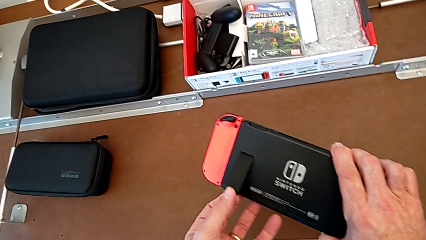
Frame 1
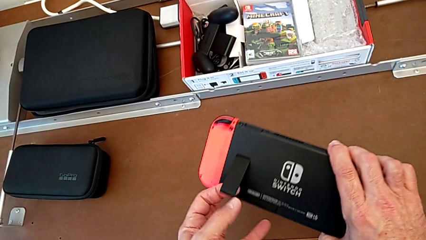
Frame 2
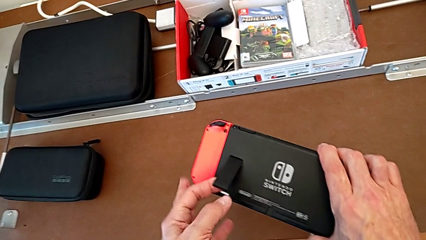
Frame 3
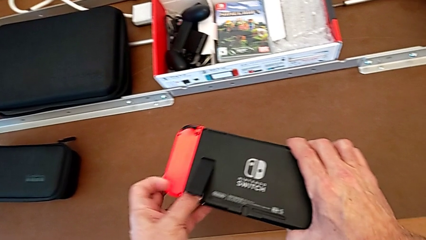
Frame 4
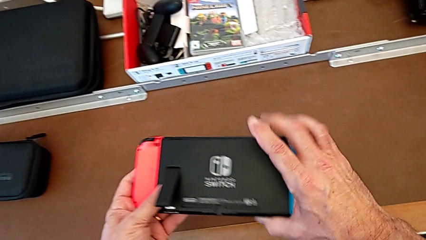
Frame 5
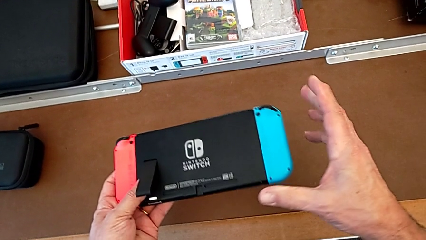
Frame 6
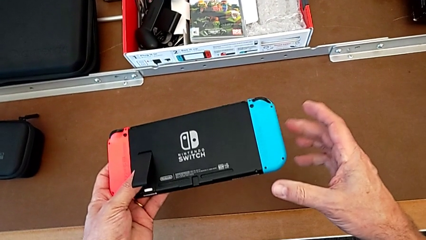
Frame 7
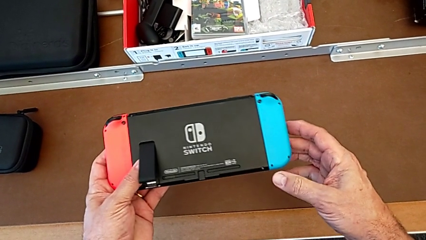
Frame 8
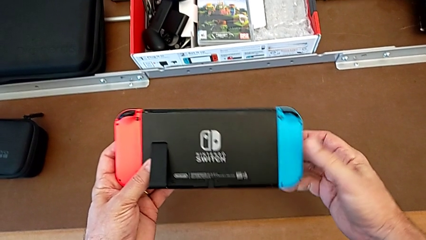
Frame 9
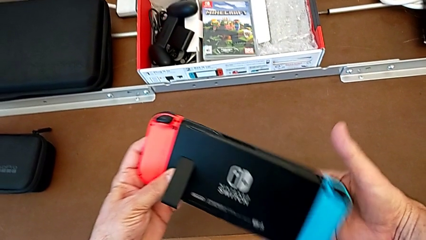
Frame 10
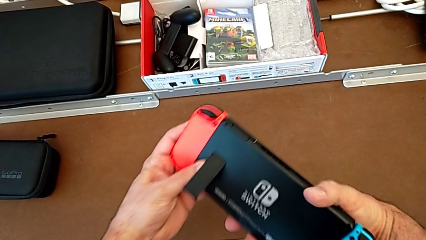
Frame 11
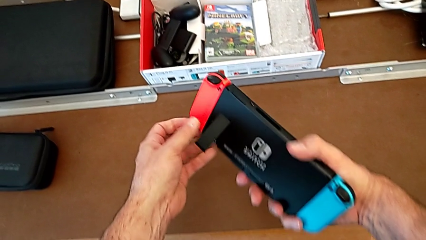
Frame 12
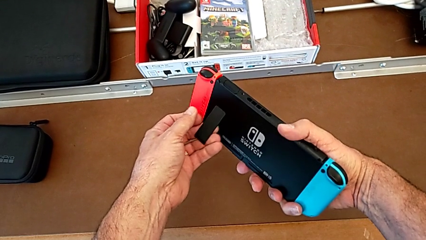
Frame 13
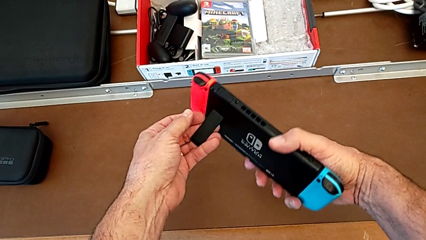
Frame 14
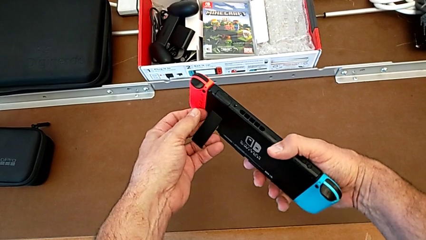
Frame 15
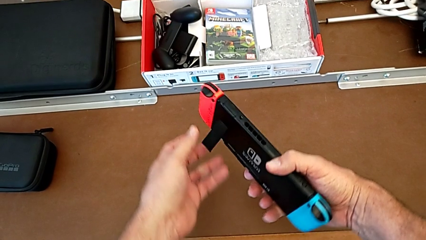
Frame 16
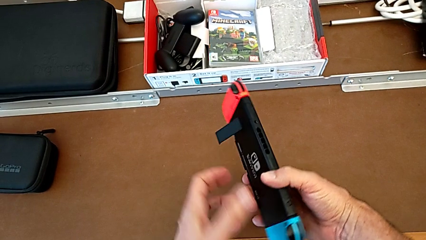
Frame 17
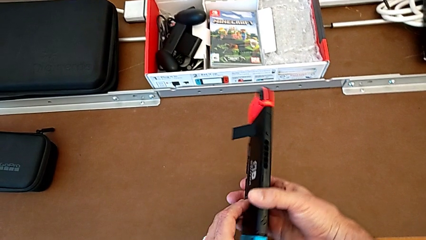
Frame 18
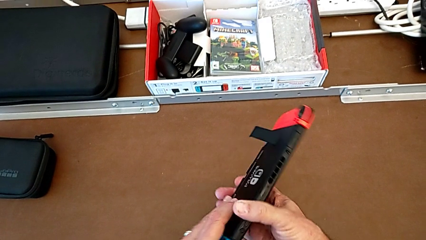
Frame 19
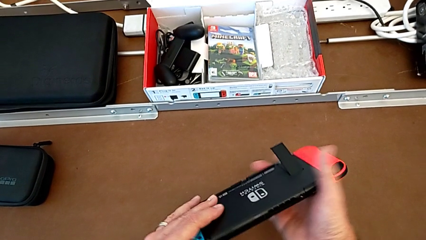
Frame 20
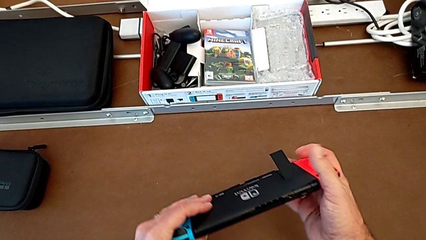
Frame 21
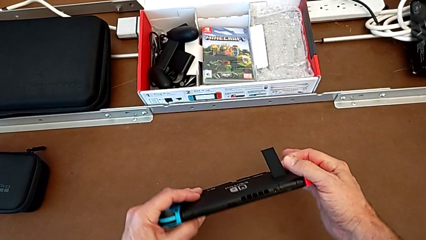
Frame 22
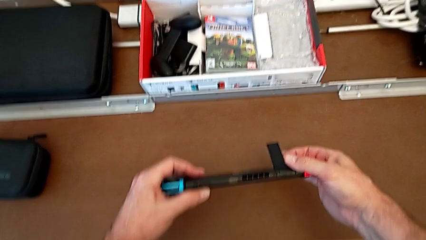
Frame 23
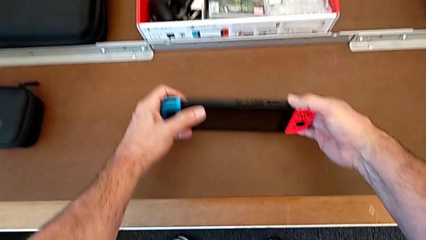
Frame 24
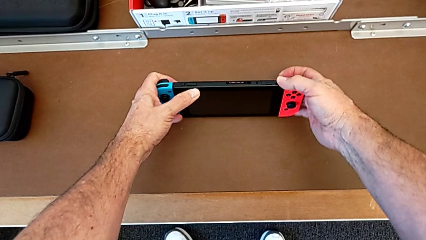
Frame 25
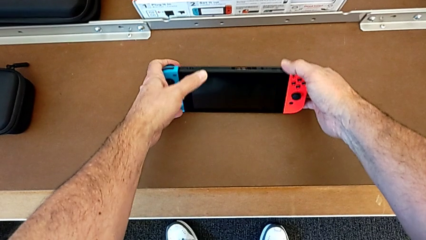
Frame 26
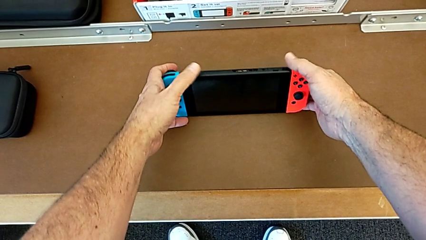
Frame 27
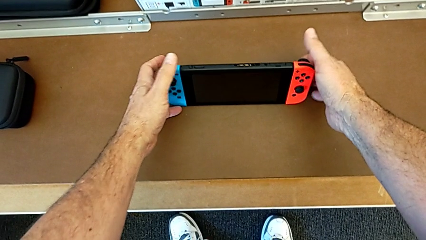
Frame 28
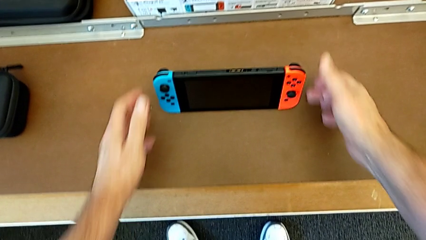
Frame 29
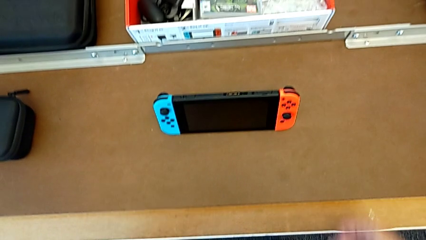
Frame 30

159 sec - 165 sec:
The camera wearer is standing the Nintendo Switch up using the kickstand. They open the kickstand, inspect the Nintendo Switch, rotate it and begin to place it.

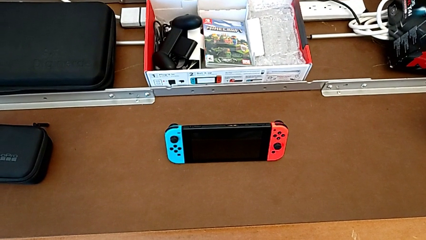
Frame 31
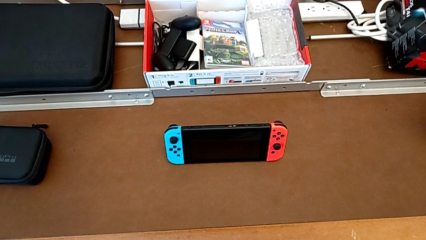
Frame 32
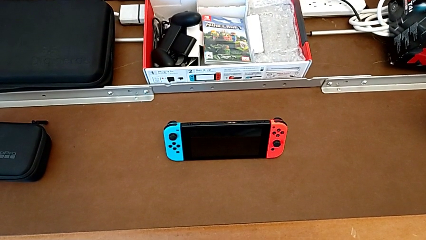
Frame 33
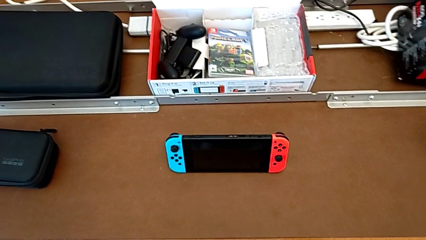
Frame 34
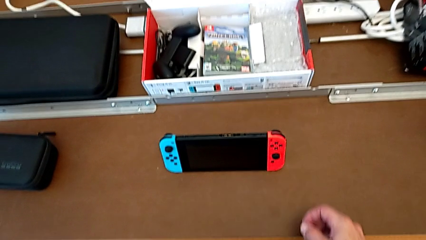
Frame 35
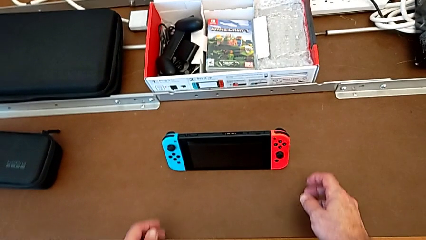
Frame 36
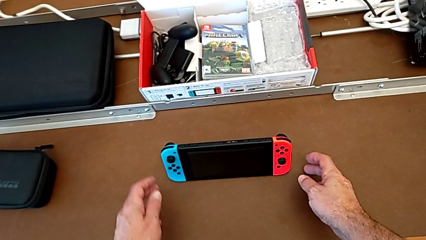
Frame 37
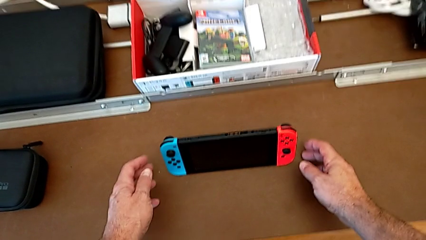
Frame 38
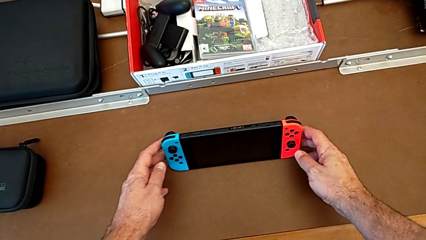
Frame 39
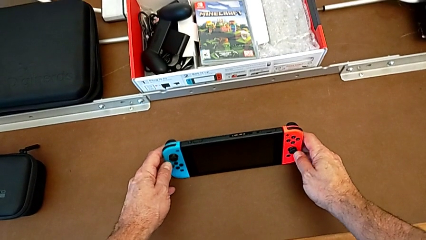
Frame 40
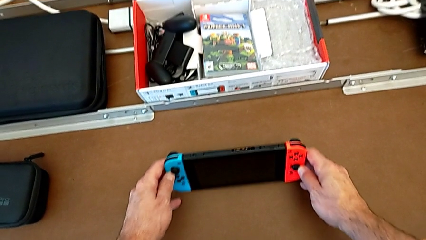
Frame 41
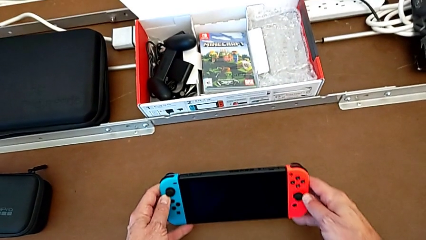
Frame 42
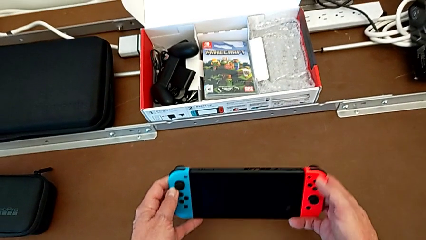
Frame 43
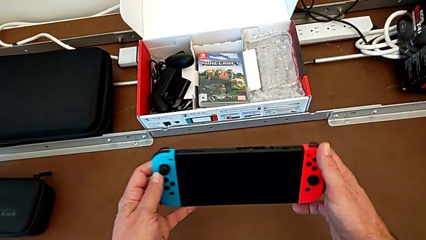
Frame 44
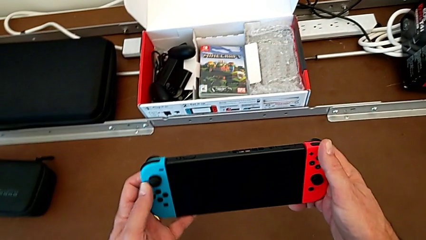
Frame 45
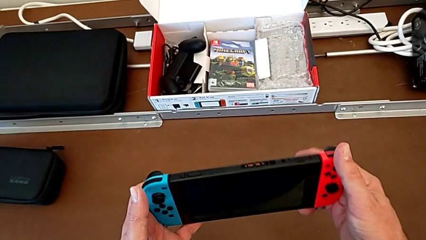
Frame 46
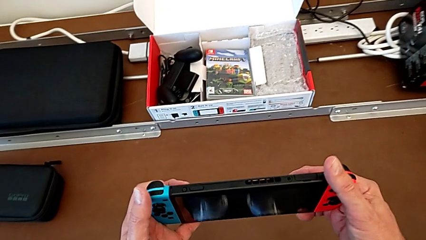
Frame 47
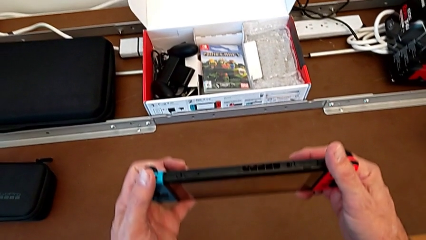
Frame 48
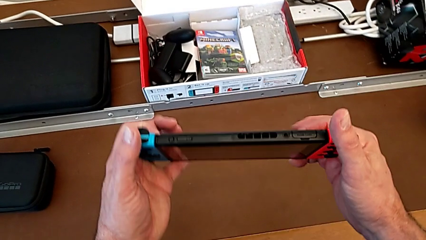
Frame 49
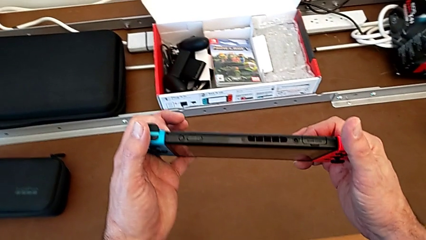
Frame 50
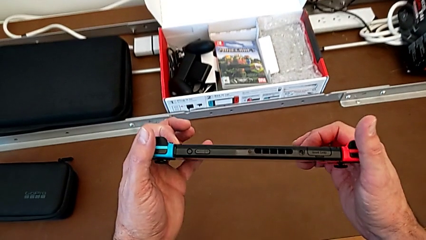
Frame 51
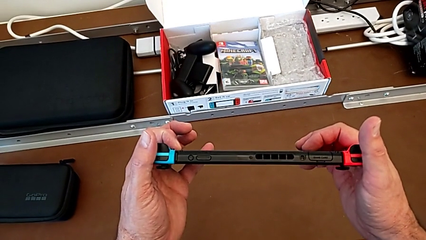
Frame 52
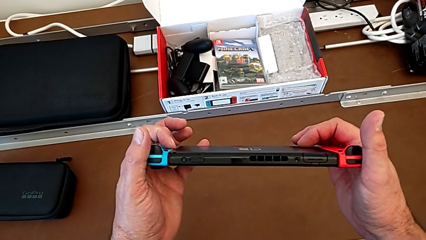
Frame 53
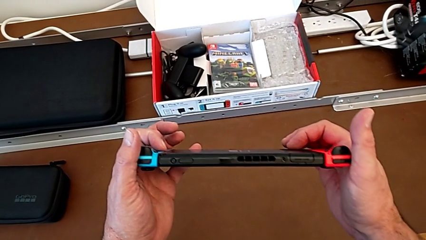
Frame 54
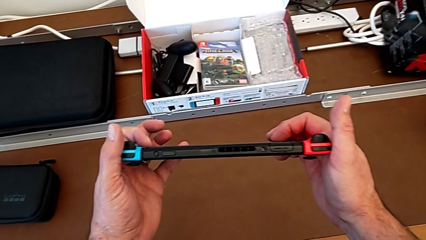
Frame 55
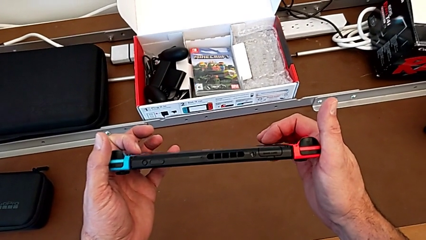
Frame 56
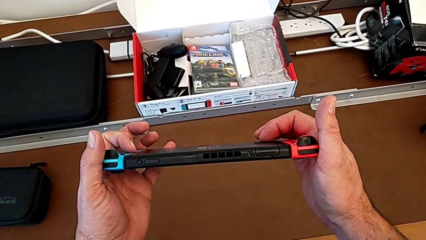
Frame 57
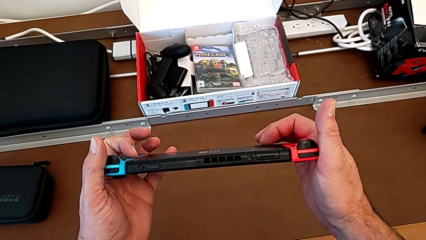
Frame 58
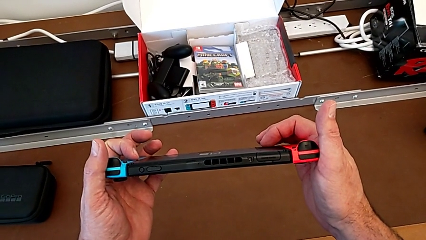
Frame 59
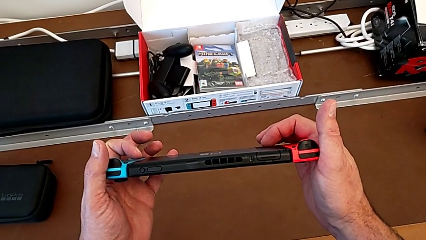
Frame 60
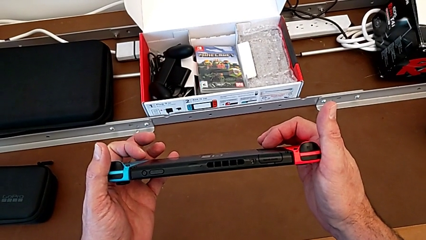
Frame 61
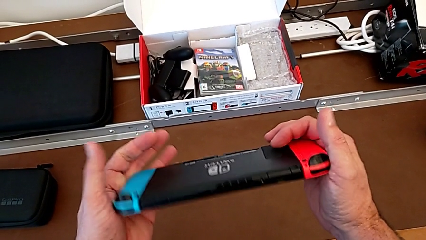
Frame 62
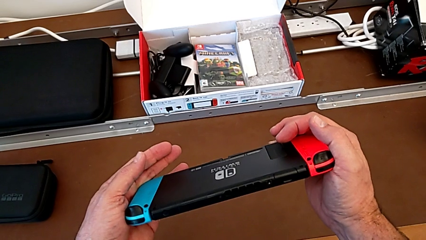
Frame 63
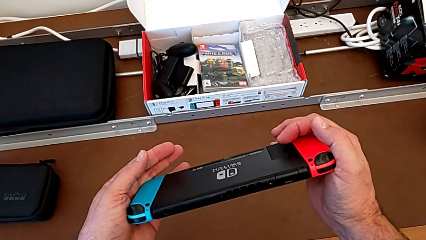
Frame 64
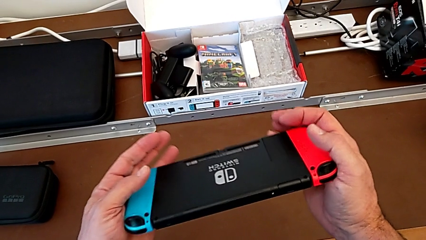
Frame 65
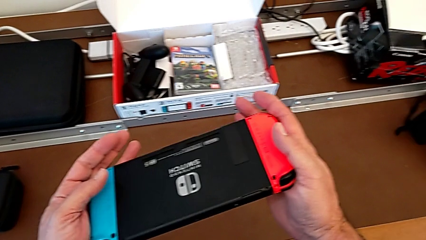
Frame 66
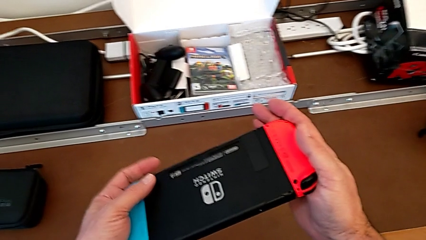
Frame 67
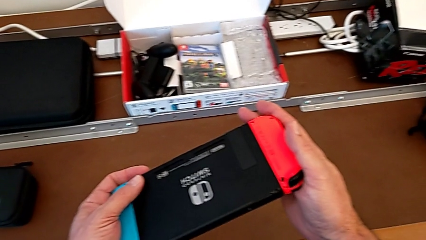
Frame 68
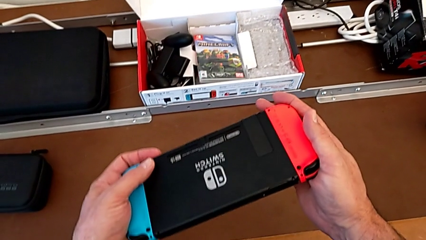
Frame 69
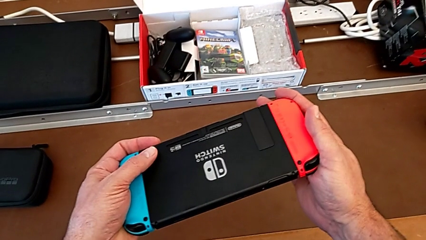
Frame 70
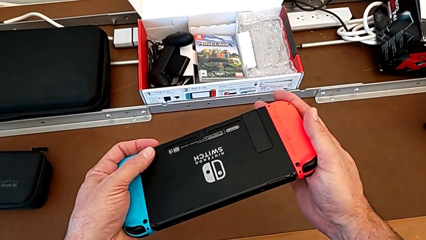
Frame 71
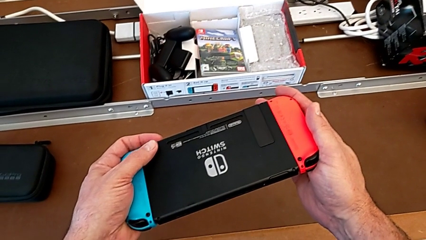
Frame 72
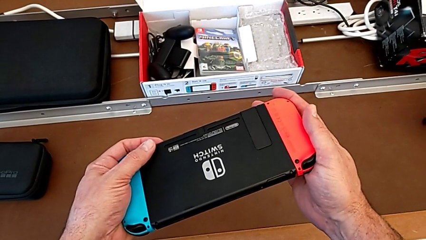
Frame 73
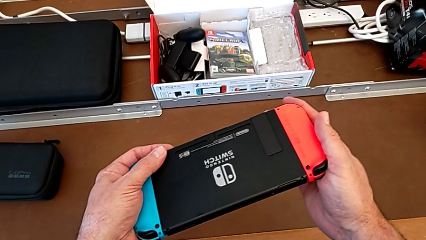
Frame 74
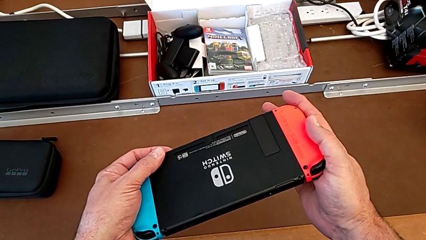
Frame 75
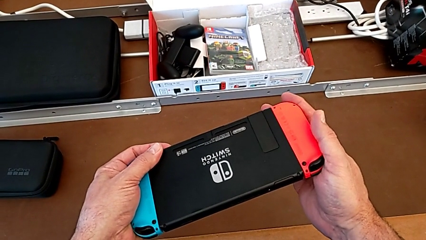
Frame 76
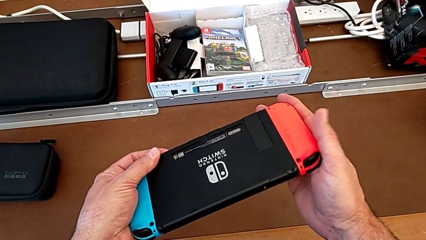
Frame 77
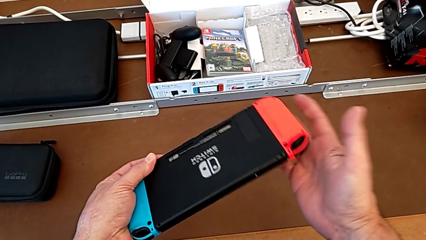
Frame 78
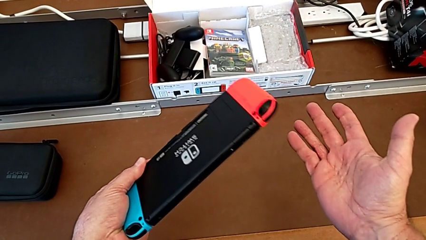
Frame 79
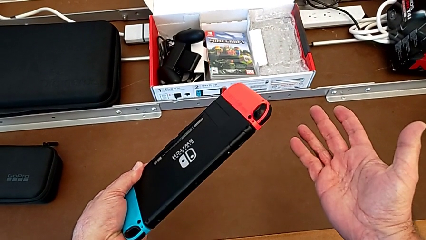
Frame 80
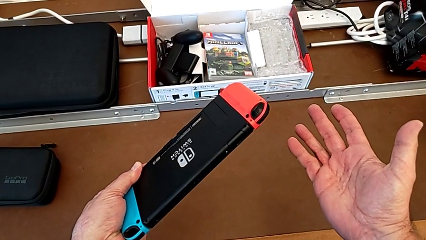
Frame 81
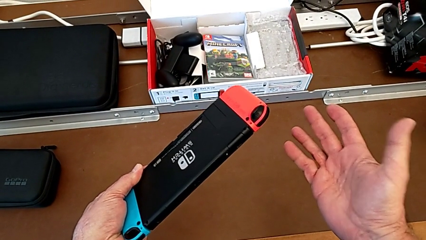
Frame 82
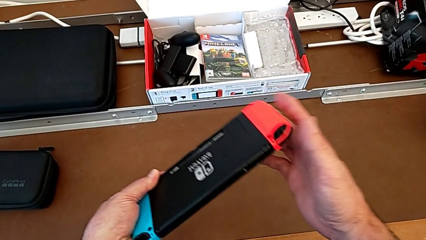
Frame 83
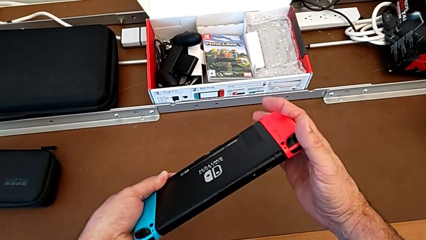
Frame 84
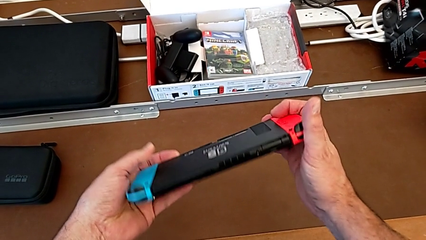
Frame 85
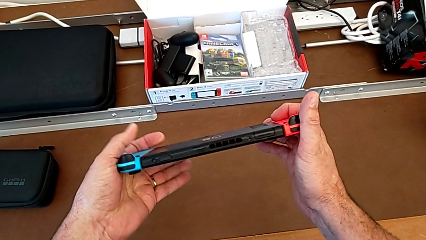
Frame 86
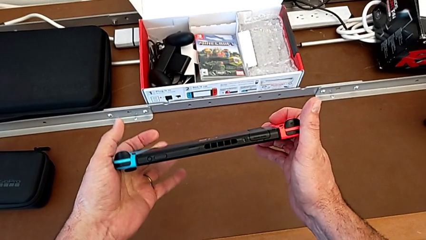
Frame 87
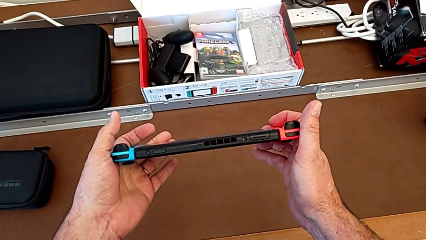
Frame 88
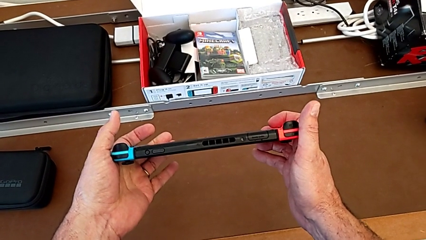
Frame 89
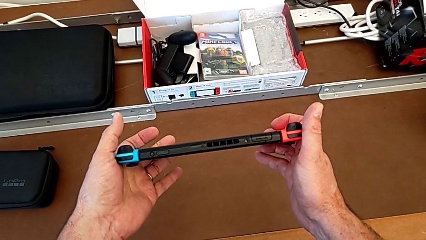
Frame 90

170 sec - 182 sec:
The camera wearer is removing the game card. They grab the Nintendo Switch, lift it and inspect it.
